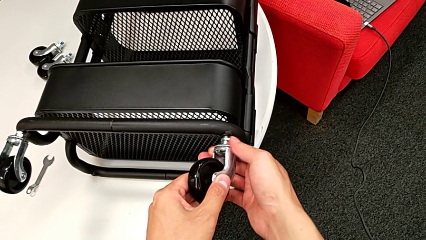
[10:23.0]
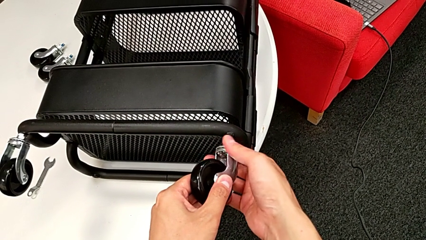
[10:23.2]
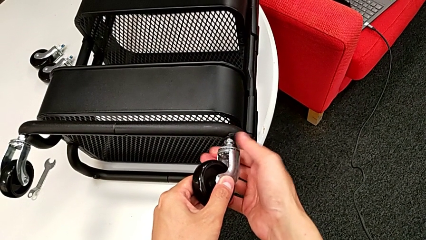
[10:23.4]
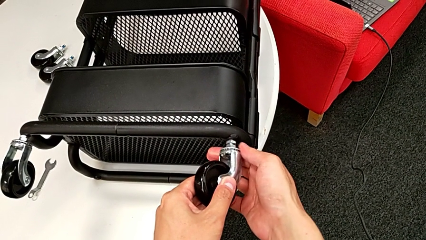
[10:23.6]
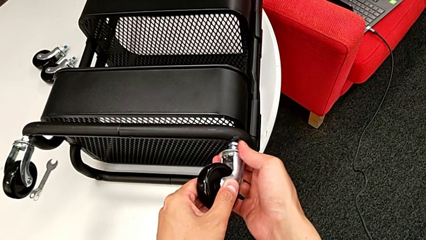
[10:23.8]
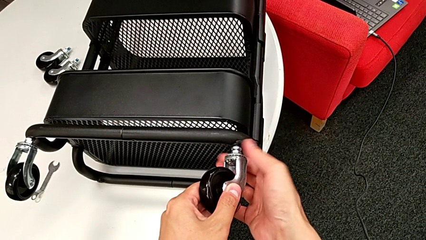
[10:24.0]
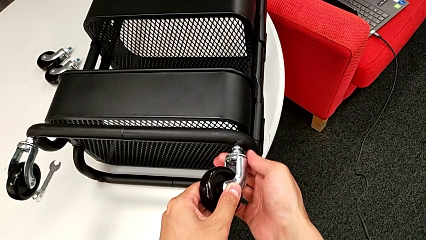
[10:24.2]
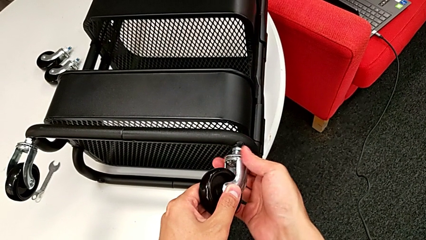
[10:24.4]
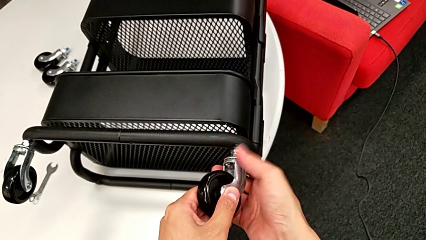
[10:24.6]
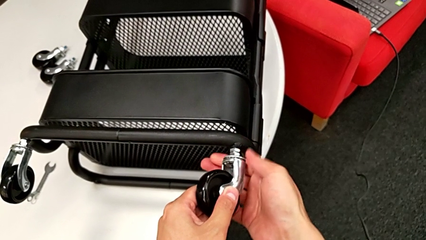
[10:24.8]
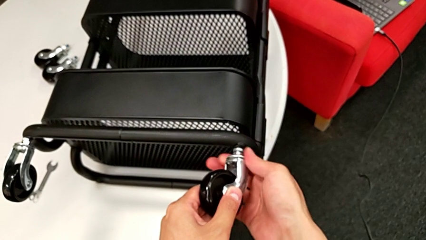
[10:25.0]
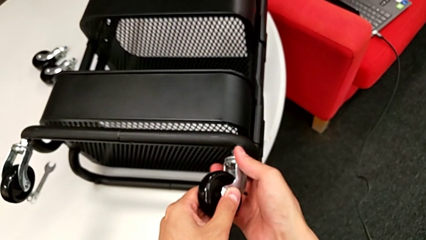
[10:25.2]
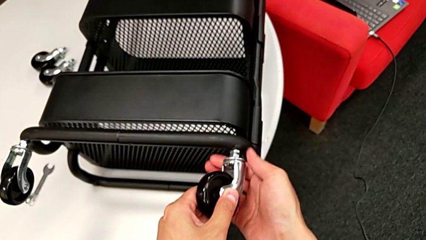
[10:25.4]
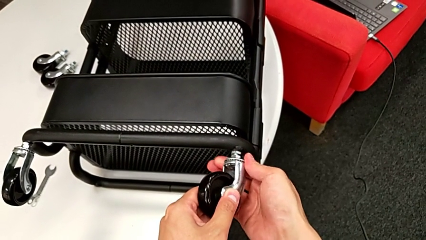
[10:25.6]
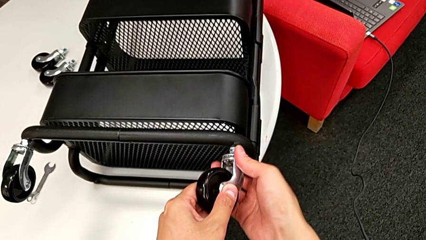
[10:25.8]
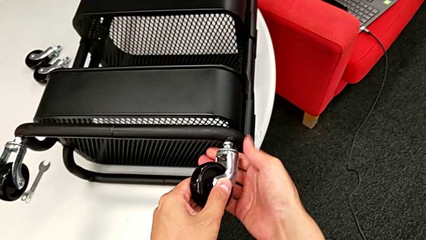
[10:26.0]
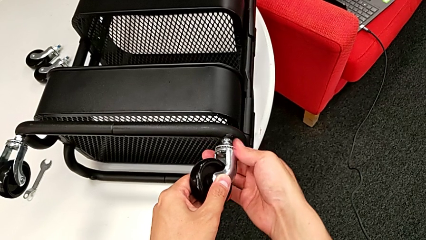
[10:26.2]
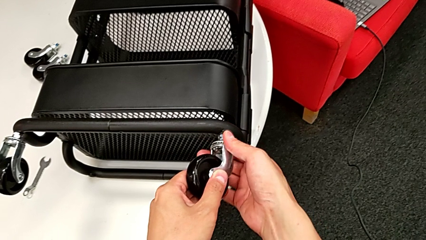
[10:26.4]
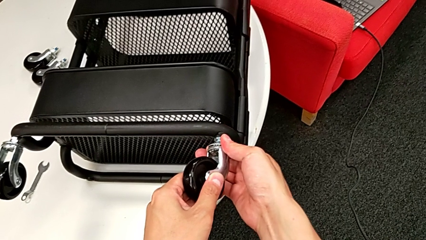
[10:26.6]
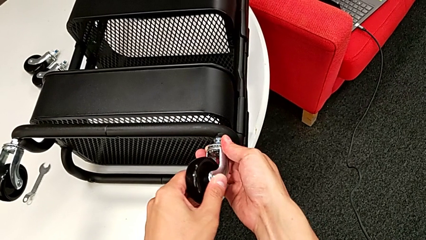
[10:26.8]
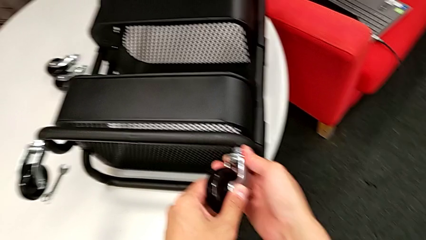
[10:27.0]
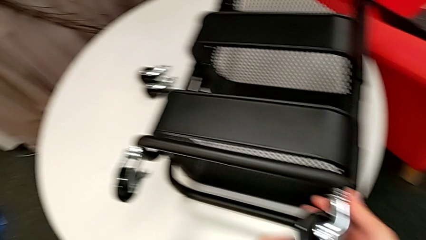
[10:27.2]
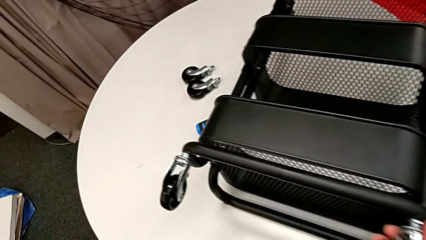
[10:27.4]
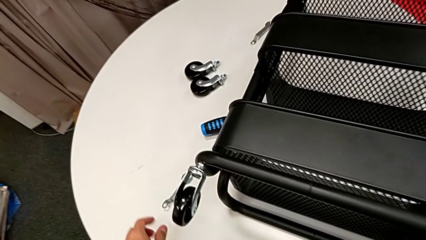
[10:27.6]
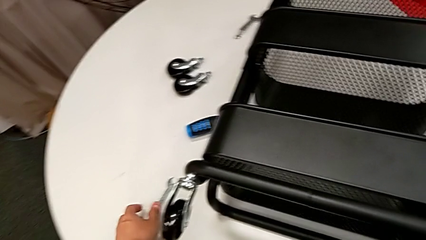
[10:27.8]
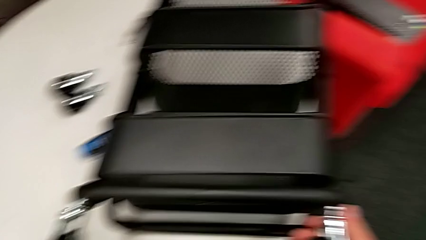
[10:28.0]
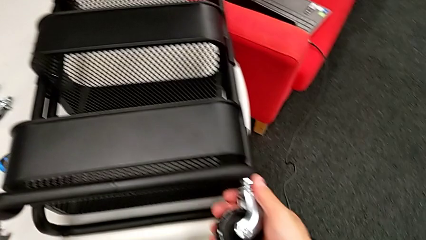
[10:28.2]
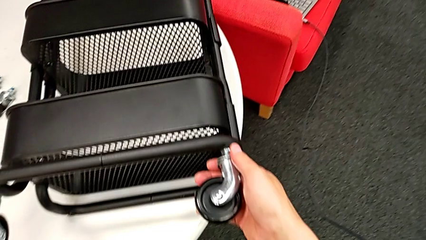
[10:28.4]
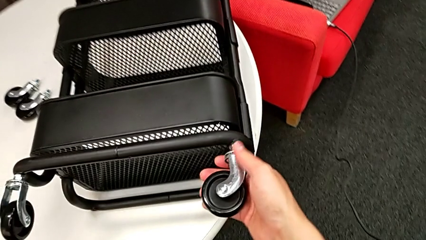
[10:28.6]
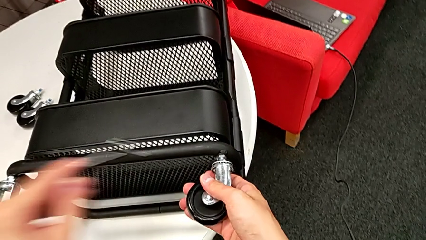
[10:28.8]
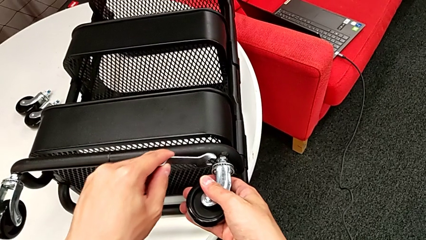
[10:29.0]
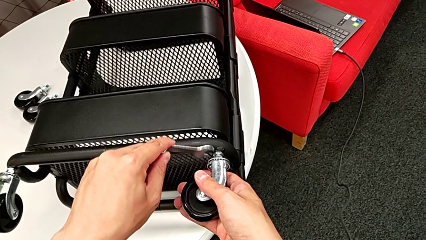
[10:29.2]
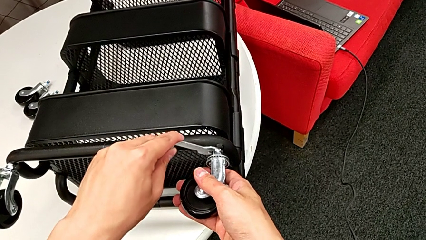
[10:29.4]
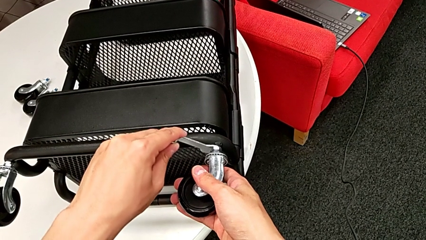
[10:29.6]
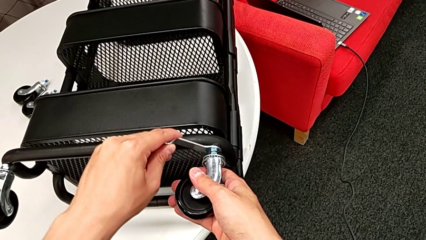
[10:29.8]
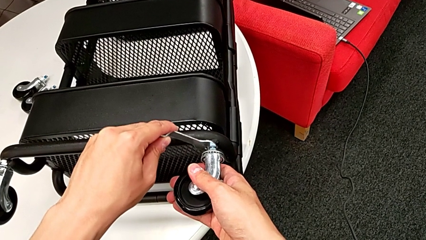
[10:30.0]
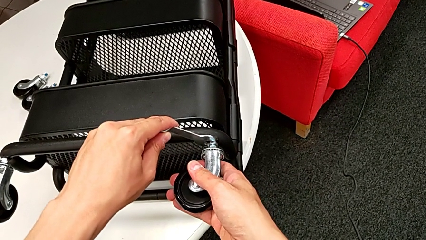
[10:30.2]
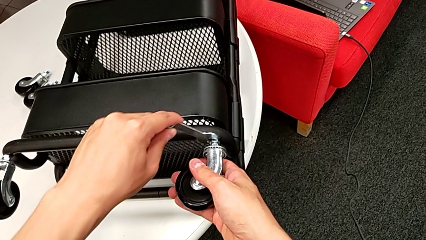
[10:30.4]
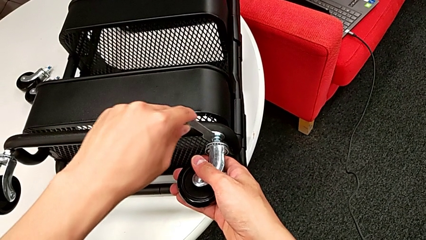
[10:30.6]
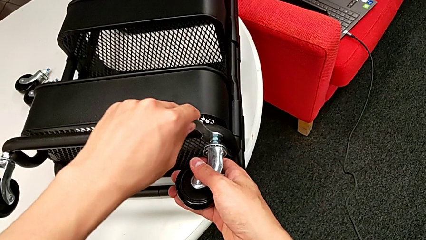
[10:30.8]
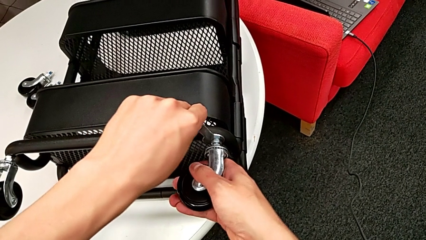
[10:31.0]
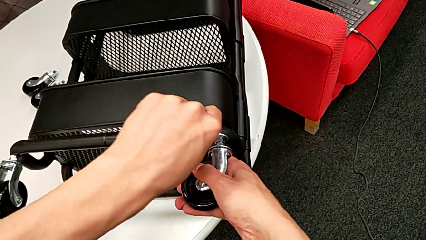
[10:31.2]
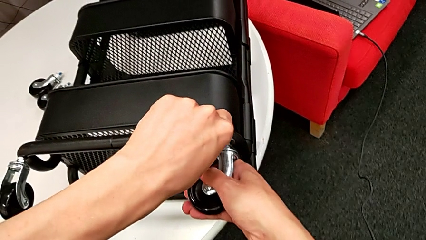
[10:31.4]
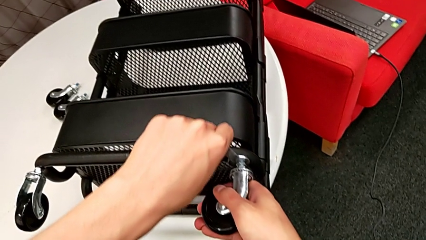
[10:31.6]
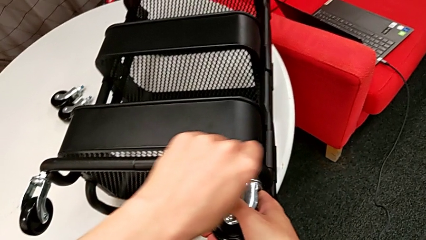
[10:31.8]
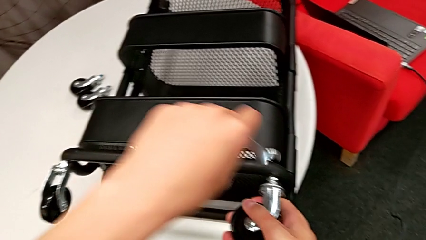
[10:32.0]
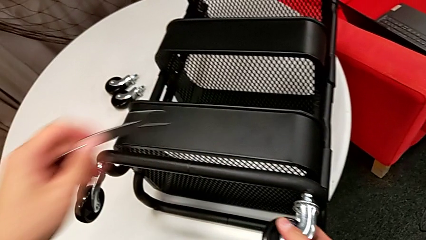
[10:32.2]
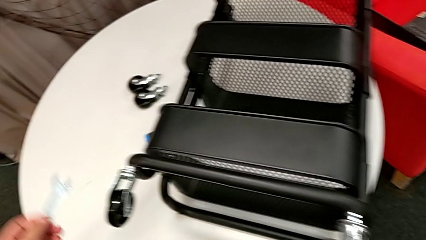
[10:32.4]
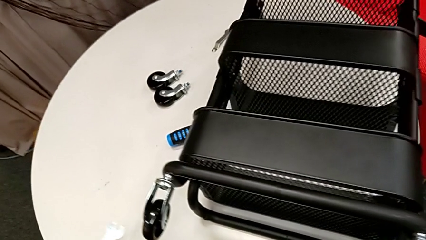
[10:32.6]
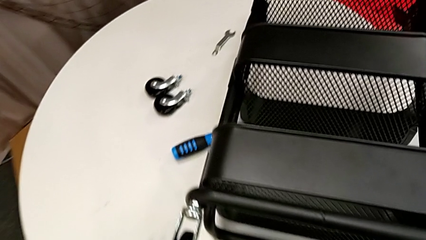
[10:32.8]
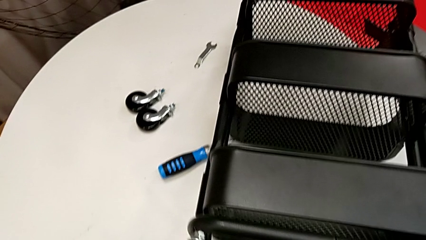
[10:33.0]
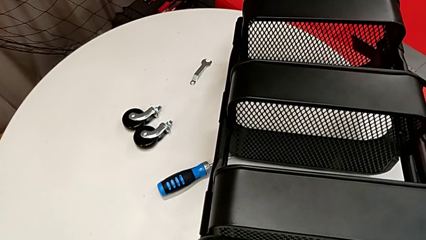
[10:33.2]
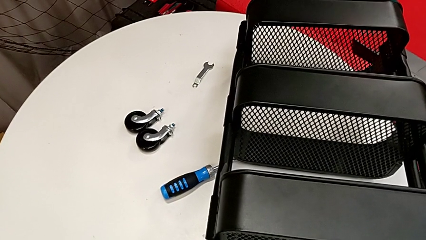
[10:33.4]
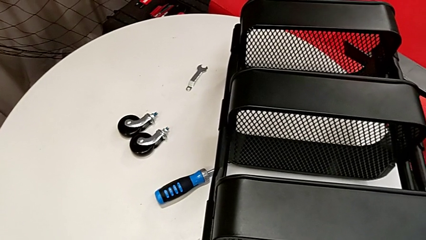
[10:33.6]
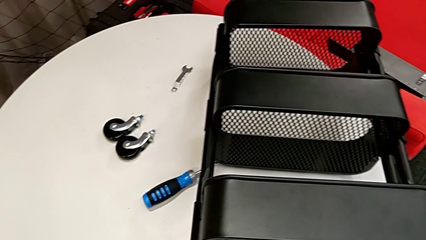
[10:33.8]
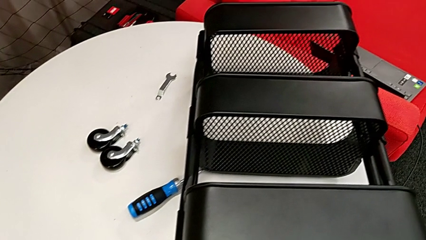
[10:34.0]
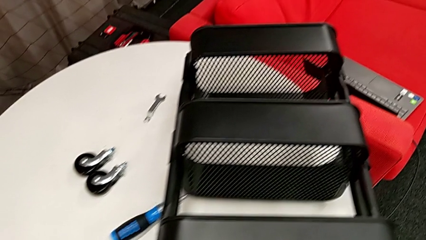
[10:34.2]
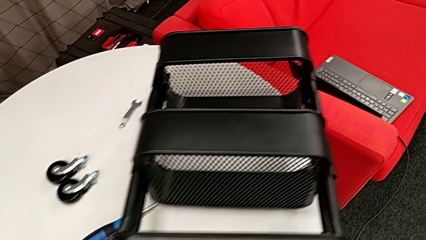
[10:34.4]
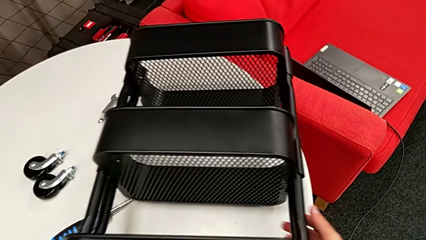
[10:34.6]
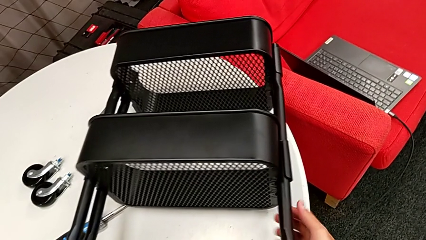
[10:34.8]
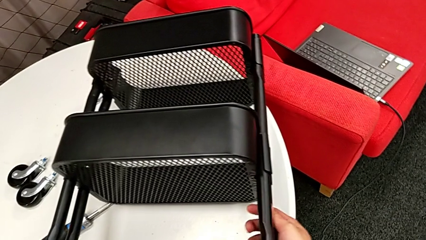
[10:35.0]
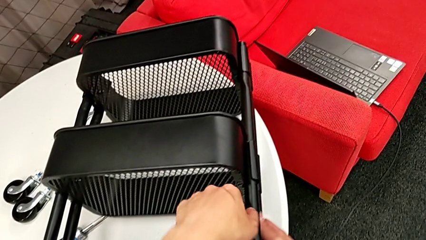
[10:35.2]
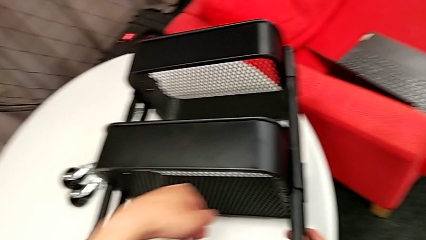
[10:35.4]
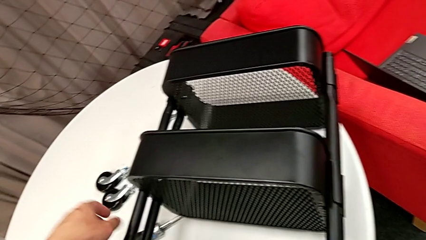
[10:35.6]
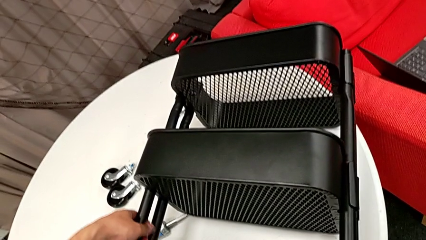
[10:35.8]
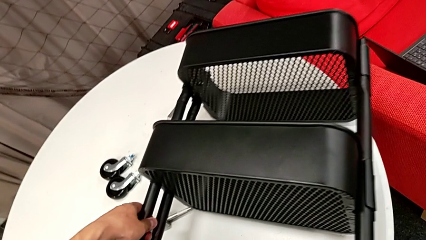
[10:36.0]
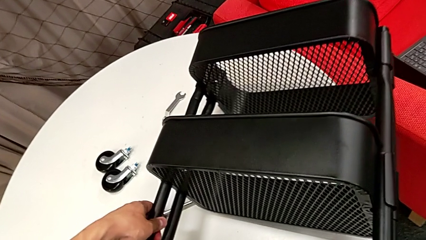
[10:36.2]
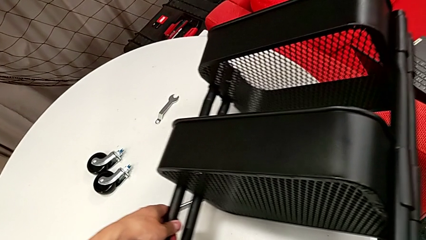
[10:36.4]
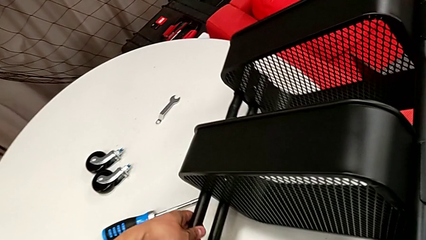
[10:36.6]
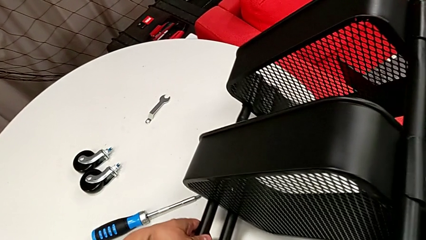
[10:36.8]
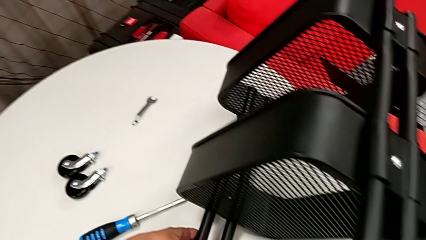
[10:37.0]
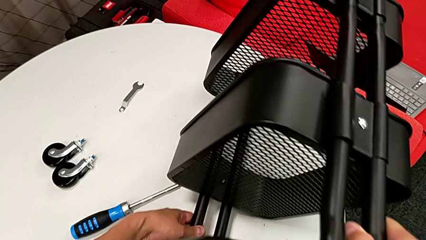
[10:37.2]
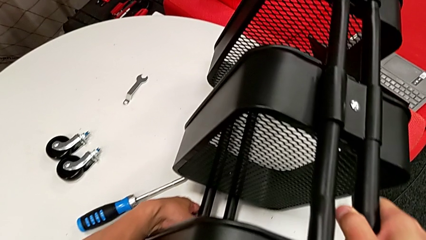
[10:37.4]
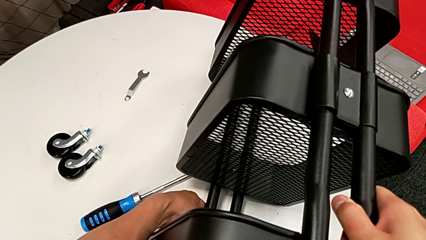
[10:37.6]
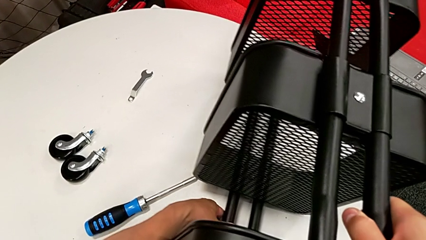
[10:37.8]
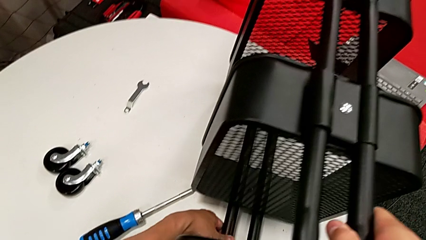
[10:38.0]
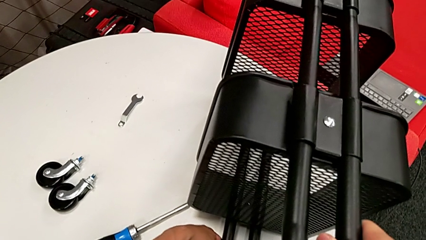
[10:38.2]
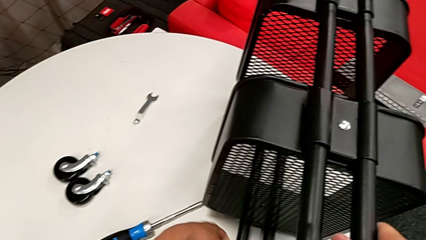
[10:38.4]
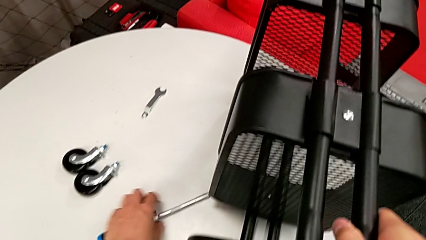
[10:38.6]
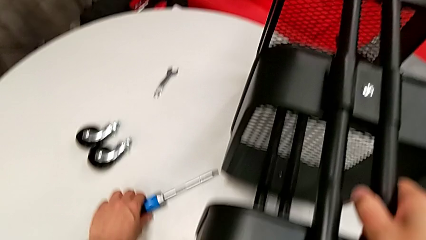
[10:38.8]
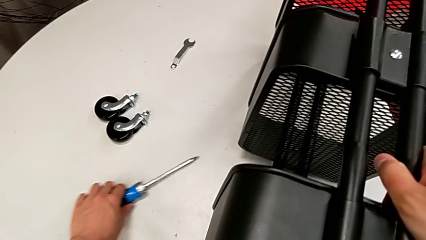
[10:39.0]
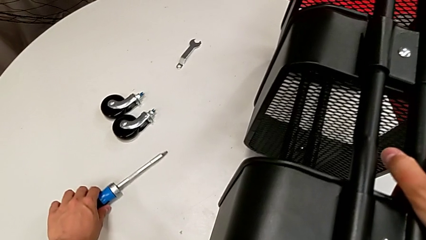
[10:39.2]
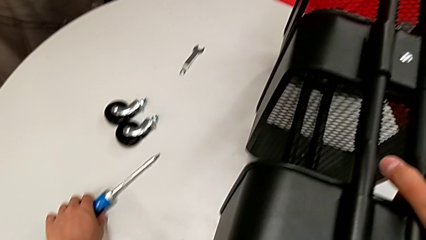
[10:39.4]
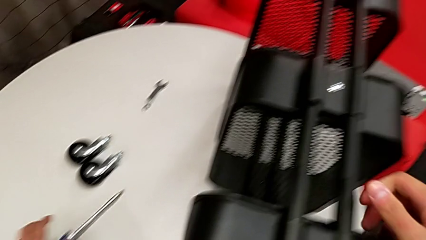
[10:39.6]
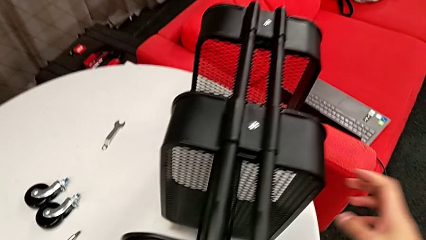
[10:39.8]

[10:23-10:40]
The camera wearer is attaching the four wheels to the bottom of their base frame. They keep screwing the second wheel, grab the spanner wrench, screw the second wheel, place the spanner wrench, rotate the black utility cart and slide the screwdriver.
